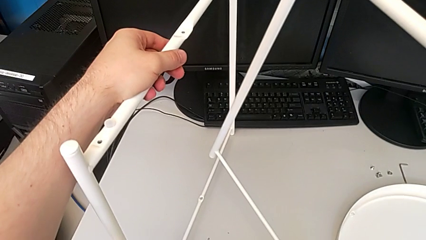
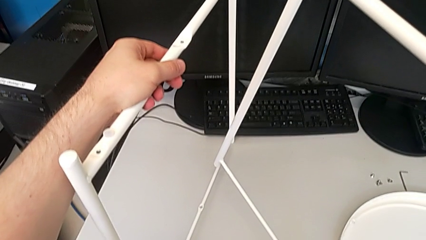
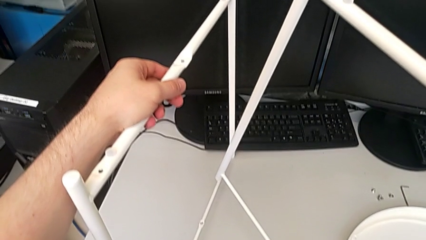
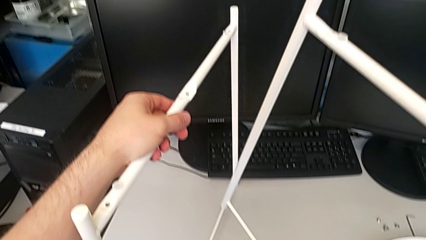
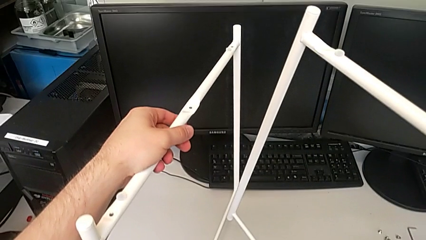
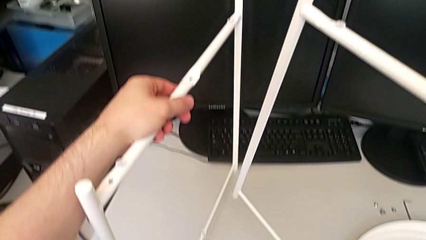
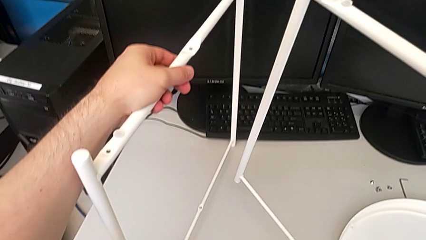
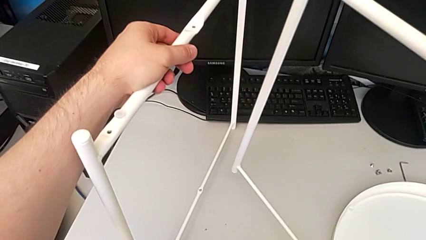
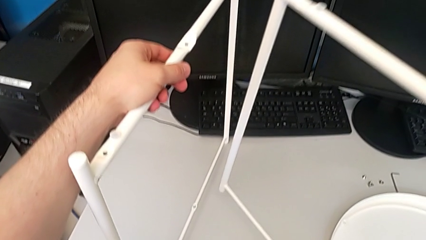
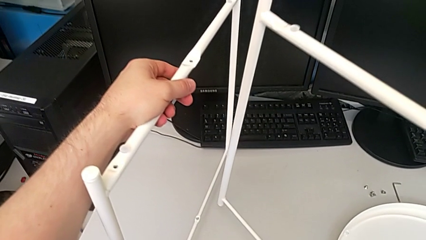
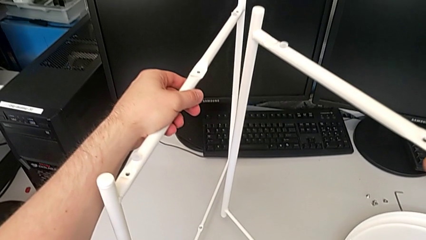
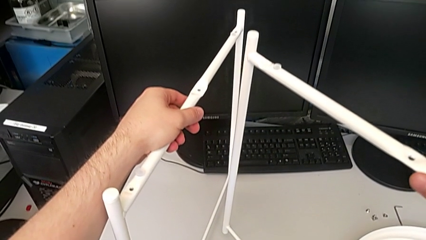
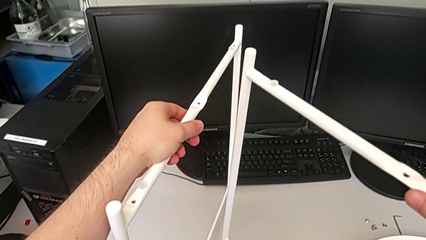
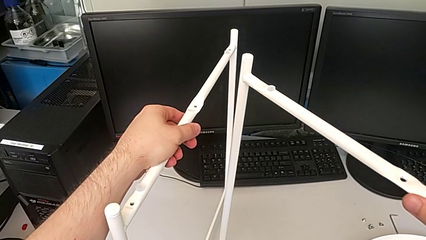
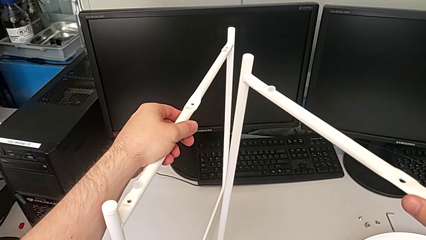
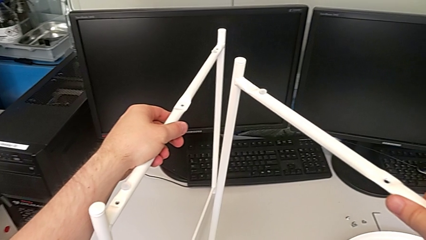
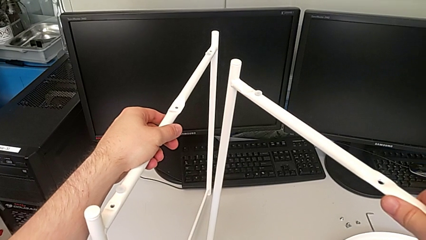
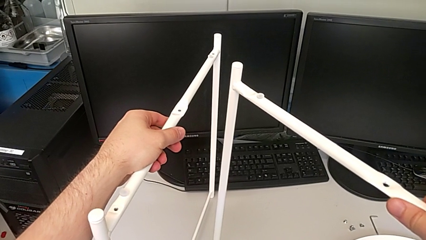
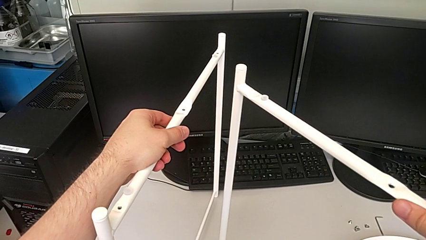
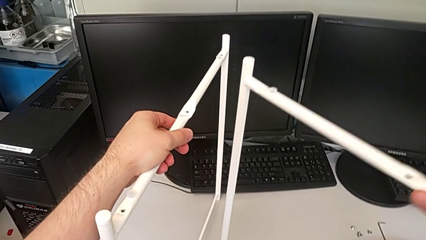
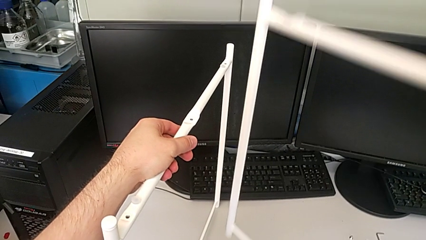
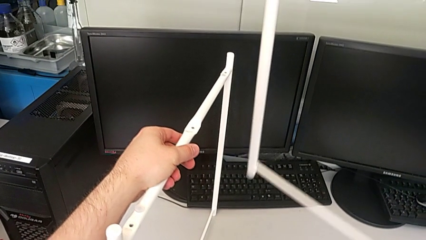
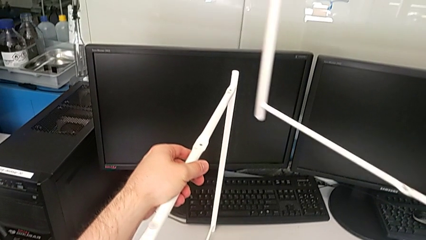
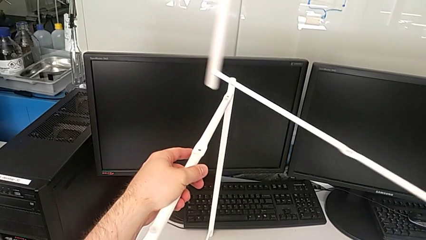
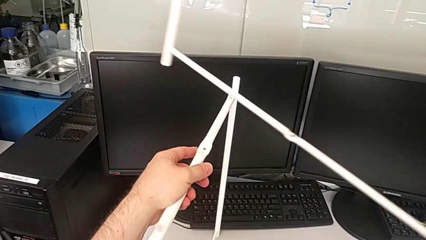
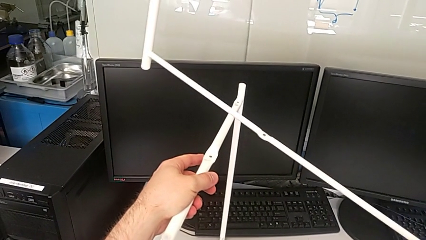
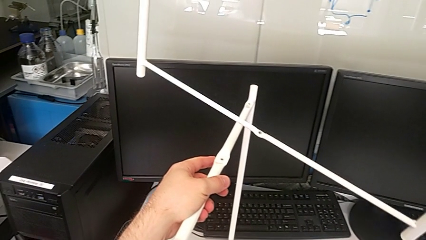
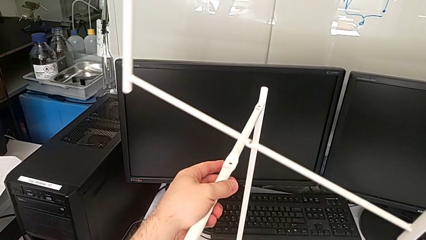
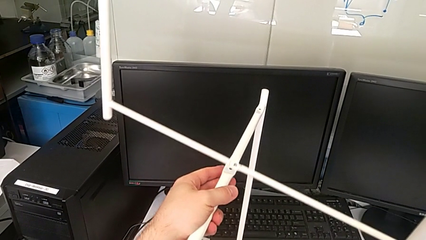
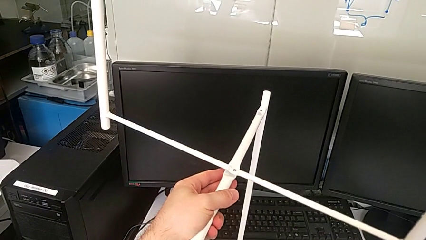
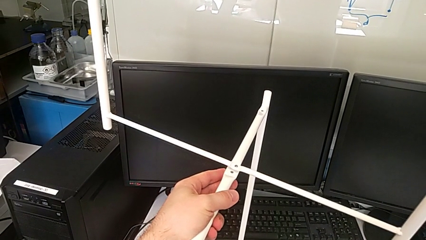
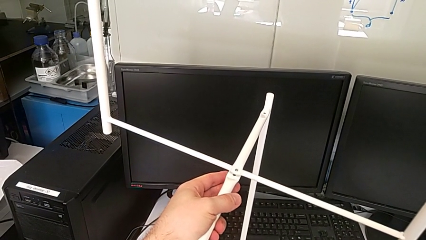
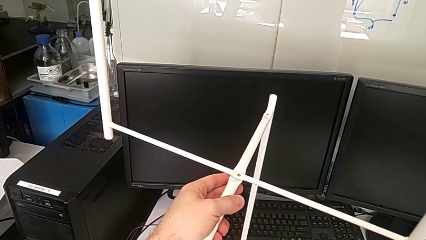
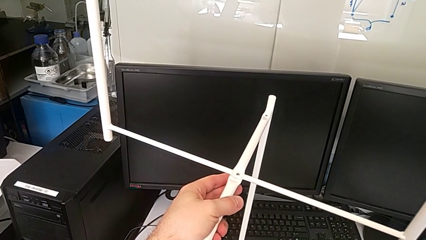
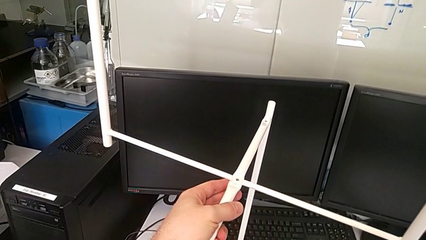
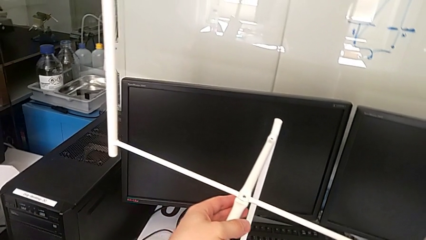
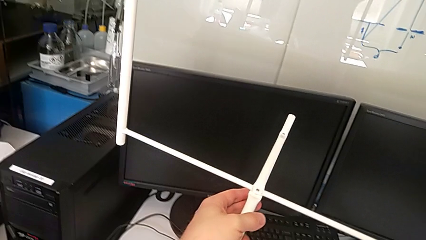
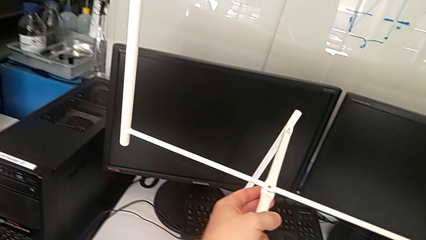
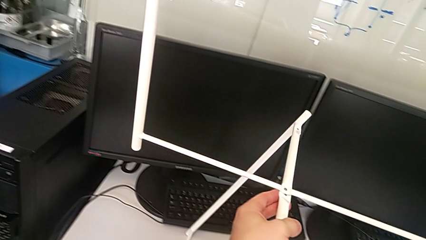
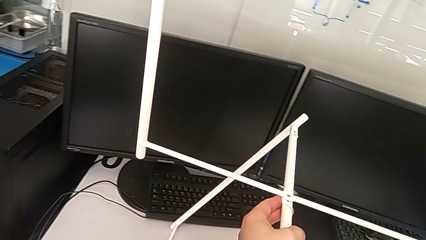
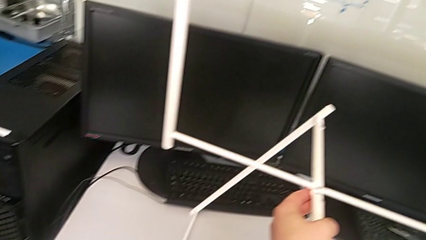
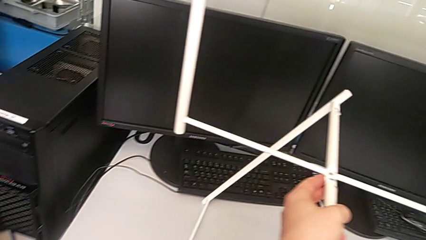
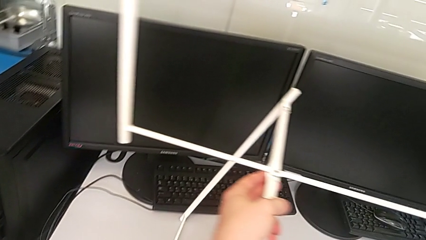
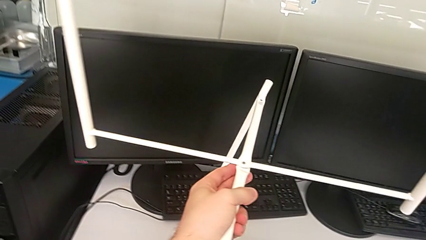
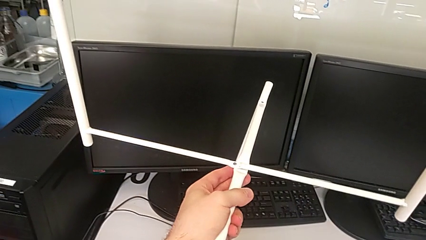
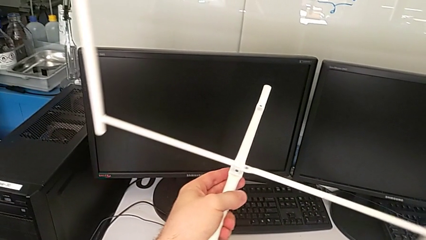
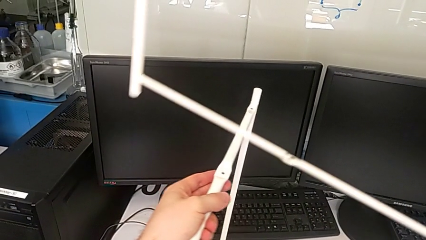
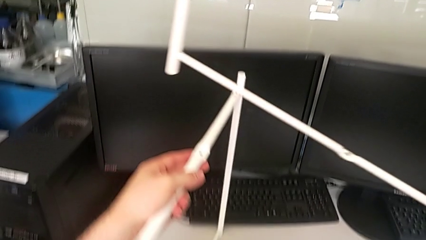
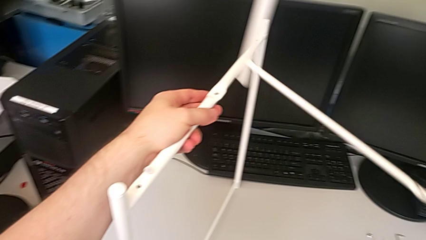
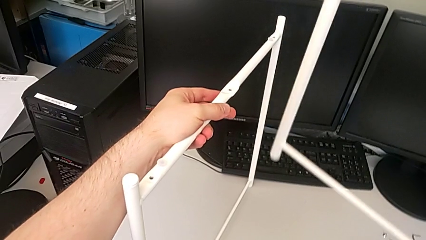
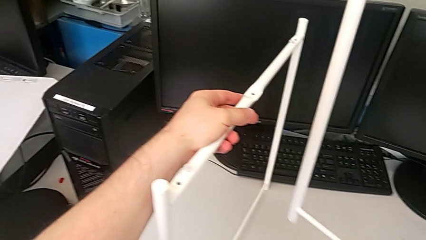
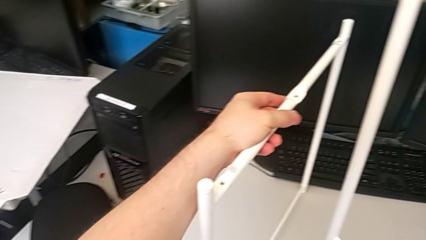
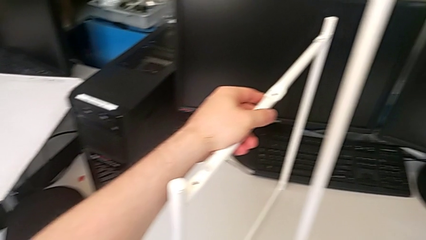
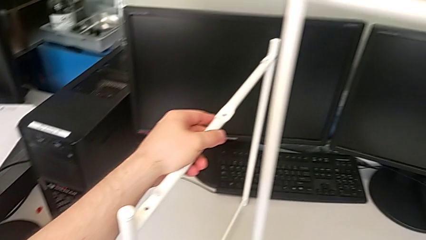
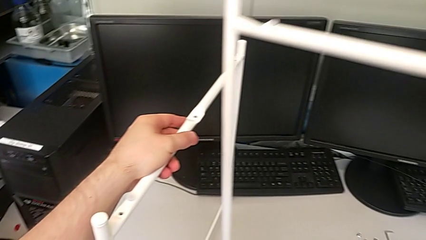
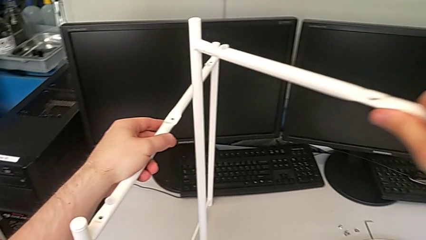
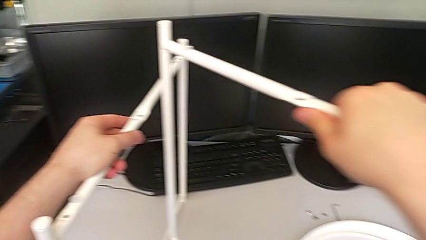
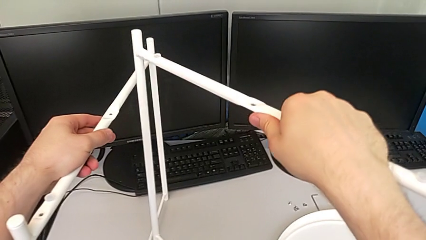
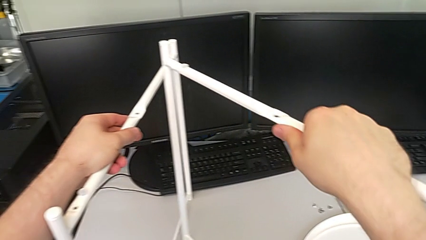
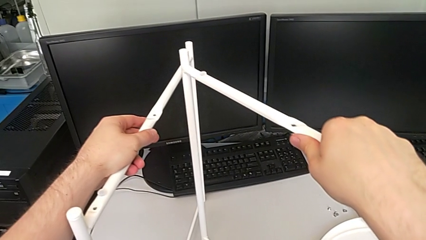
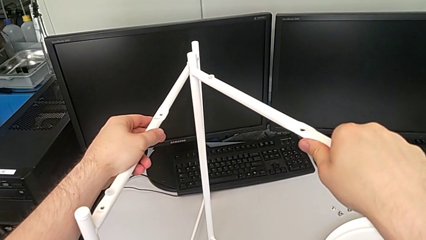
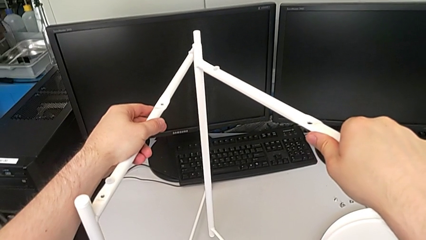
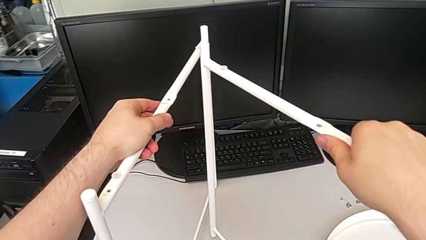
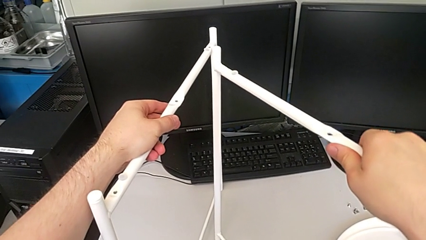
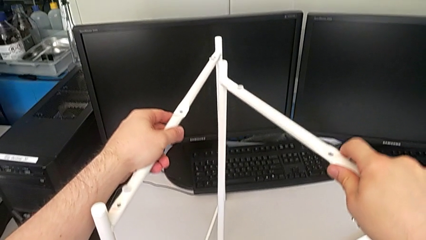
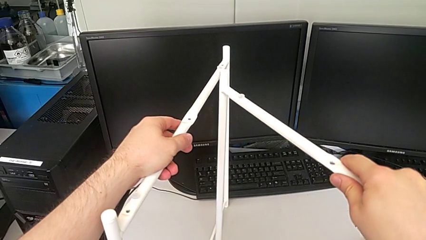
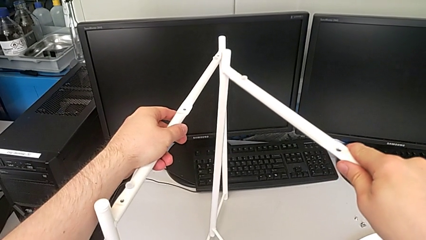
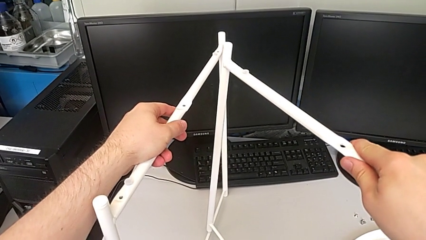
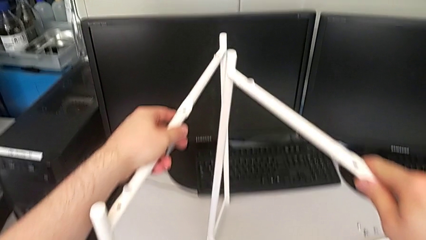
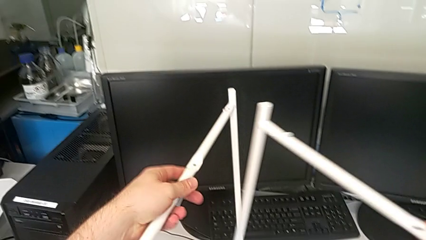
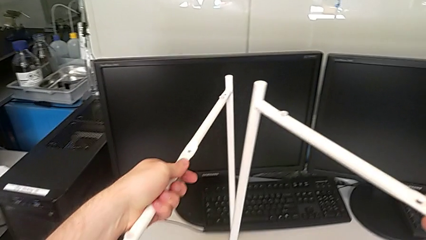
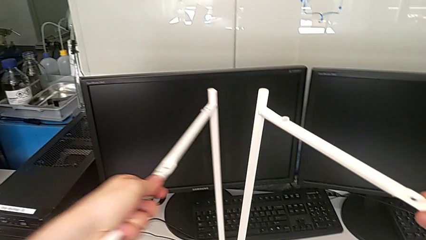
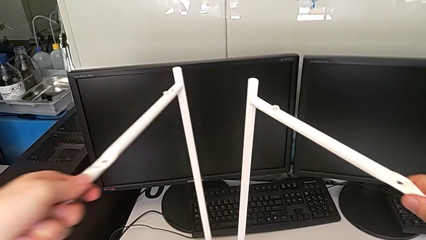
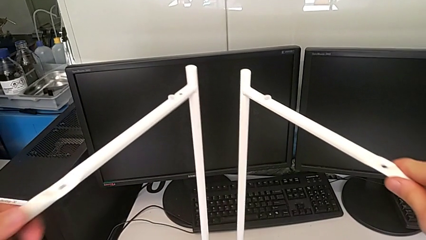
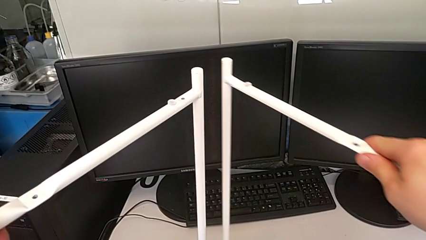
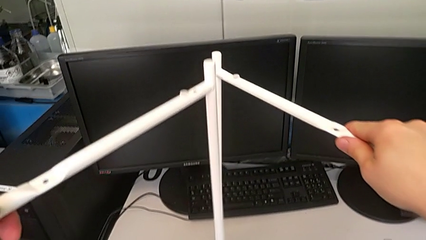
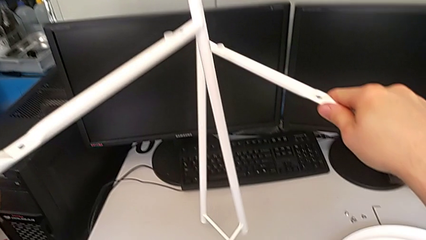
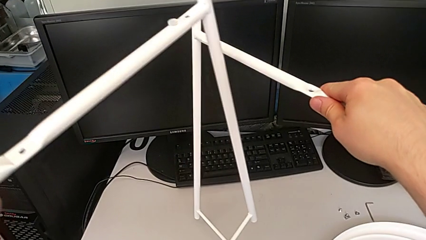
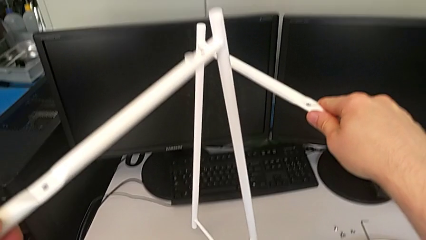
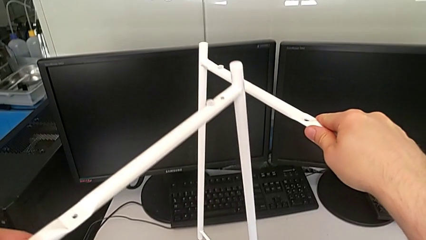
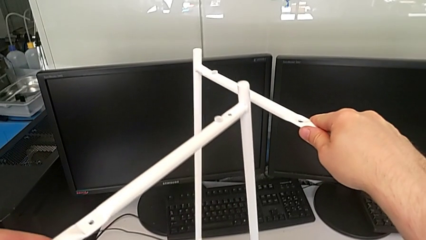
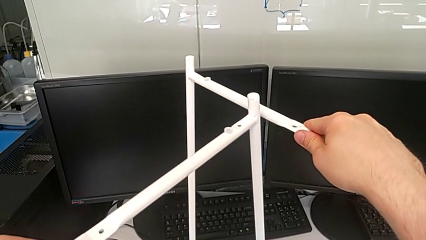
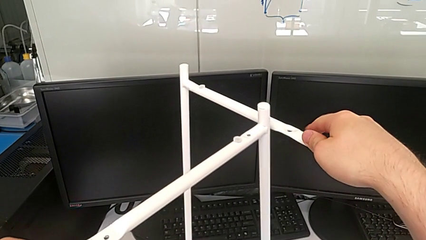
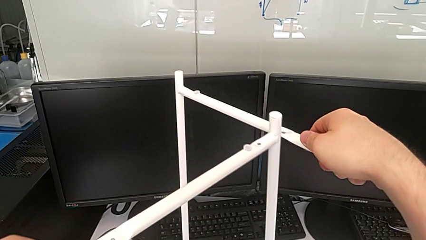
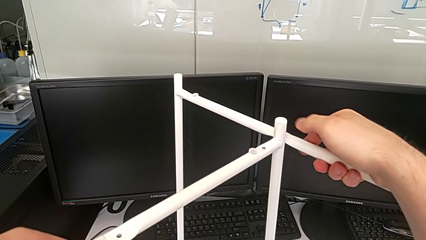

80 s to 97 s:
The camera wearer is assembling the legs. They inspect the leg, lift the second leg, wrongly align the leg, attaching the legs in the wrong way, withdraw it, place it and align it.
